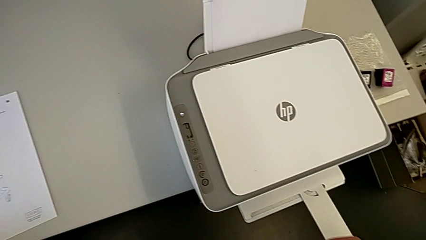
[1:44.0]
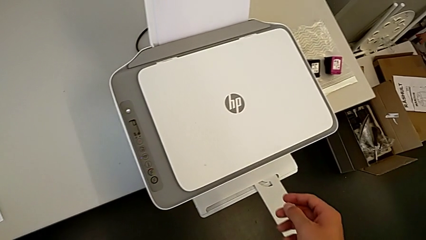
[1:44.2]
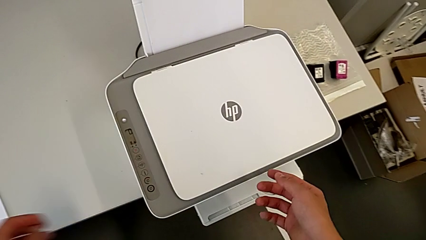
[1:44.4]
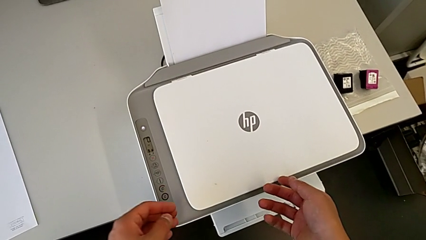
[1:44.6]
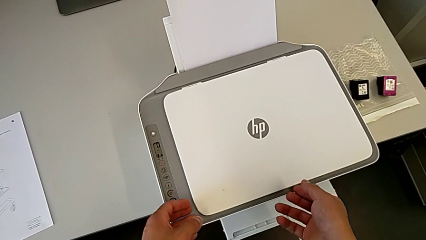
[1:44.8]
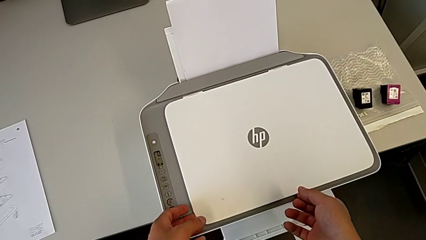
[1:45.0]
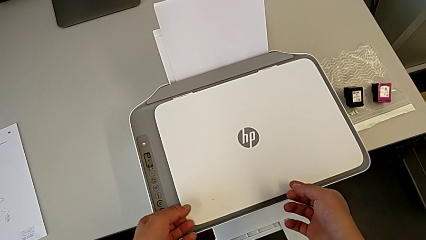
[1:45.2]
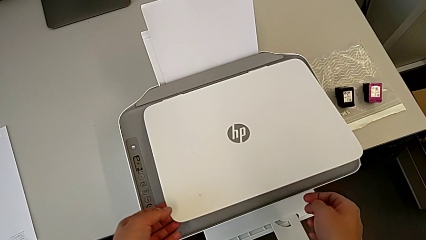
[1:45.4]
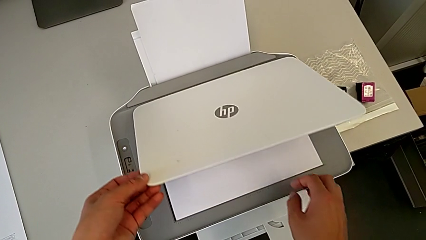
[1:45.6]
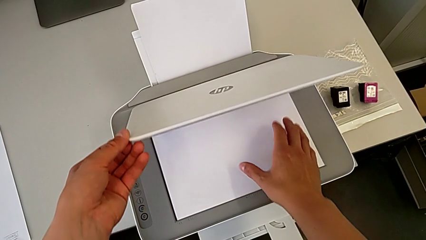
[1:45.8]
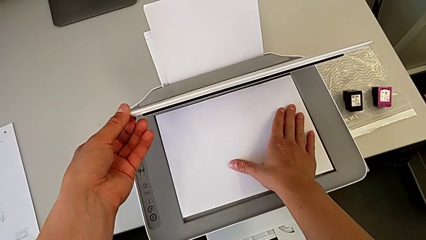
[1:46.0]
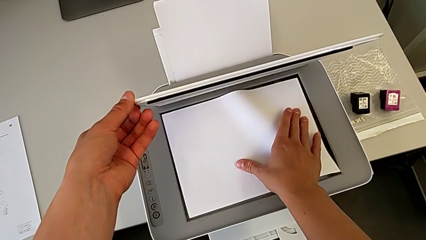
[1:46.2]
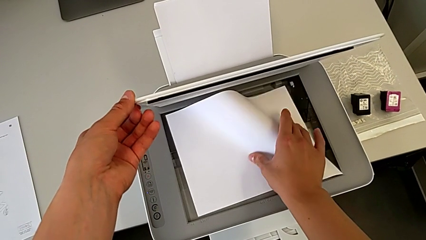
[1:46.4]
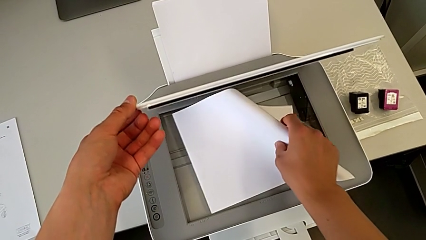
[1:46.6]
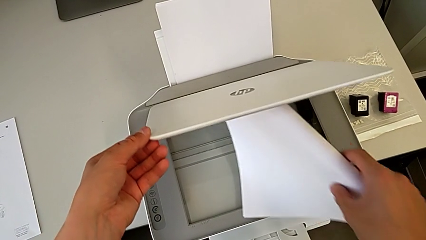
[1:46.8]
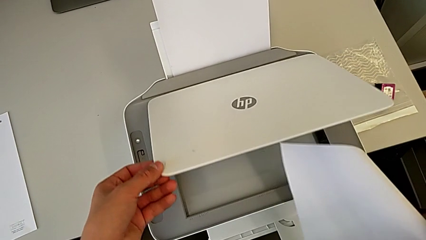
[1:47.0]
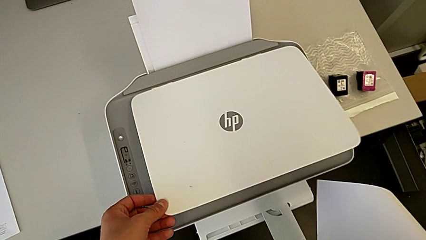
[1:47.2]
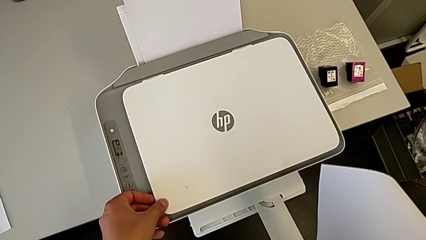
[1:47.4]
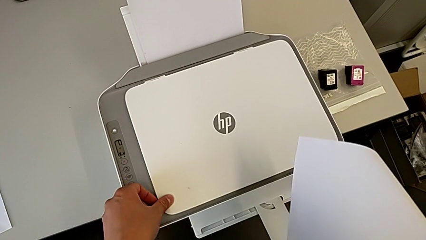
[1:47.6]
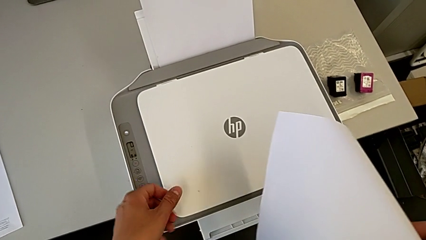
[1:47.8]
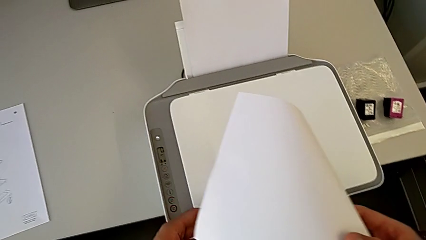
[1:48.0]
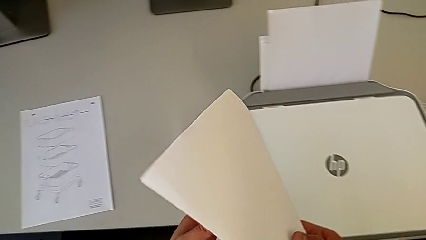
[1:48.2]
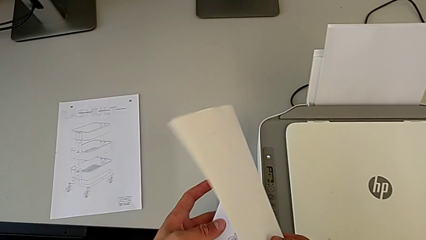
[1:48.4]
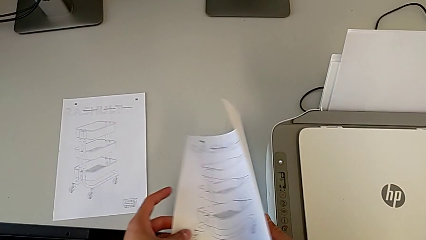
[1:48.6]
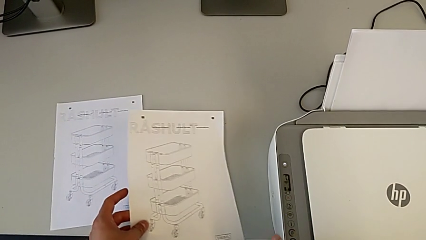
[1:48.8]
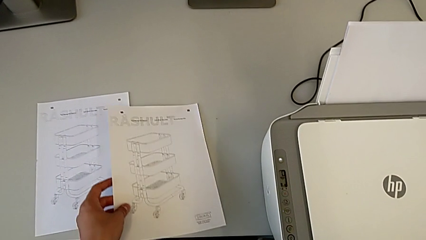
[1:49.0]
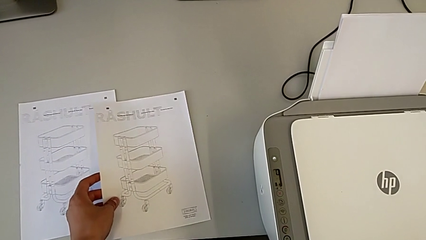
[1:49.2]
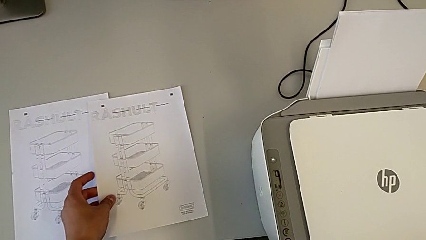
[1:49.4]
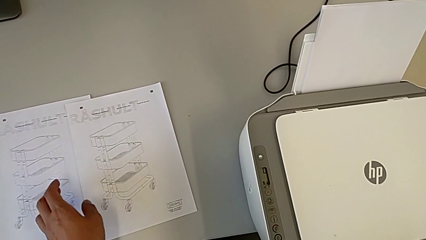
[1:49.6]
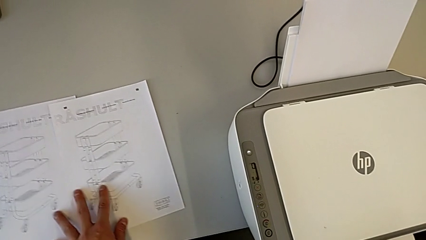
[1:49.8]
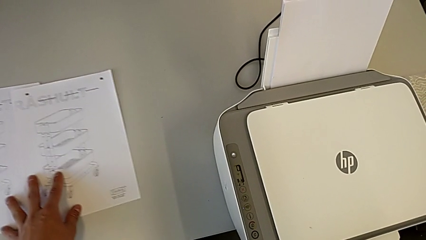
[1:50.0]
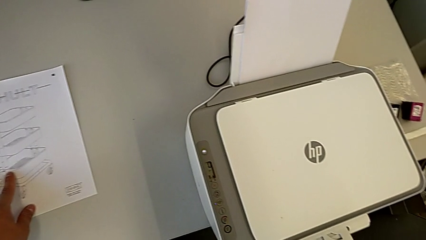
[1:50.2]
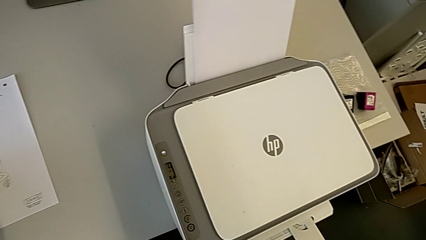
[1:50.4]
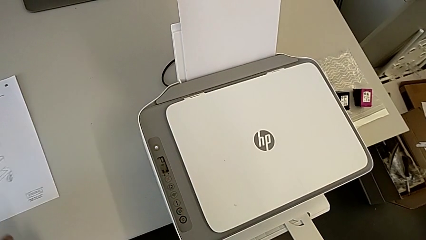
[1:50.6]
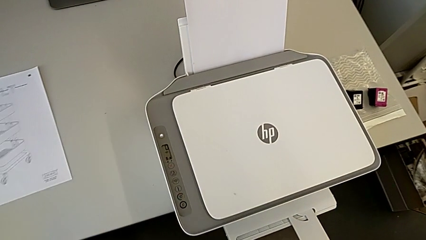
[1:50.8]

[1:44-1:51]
The camera wearer removes the paper from the printer. They withdraw the paper stack.

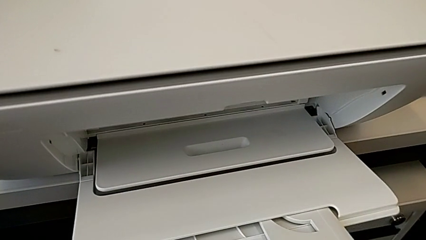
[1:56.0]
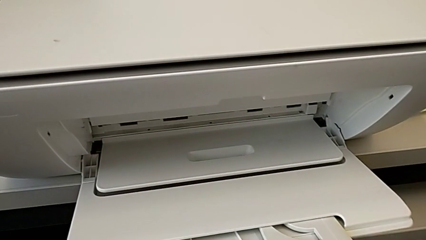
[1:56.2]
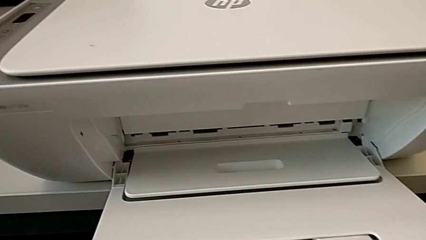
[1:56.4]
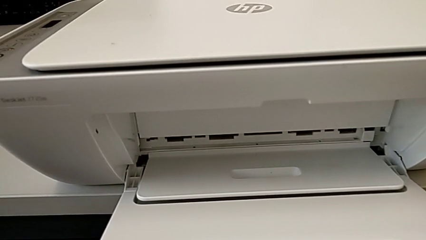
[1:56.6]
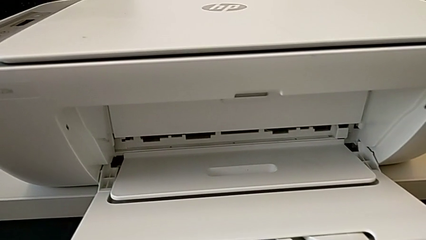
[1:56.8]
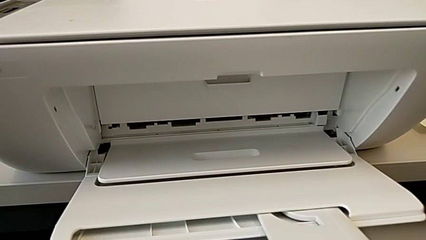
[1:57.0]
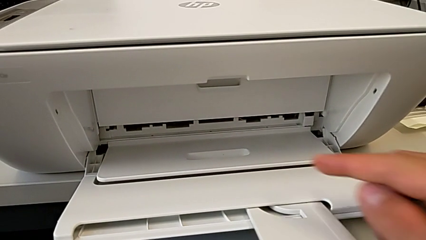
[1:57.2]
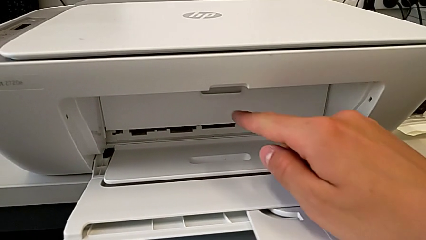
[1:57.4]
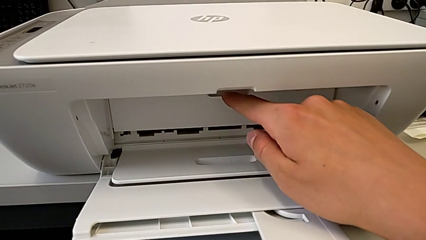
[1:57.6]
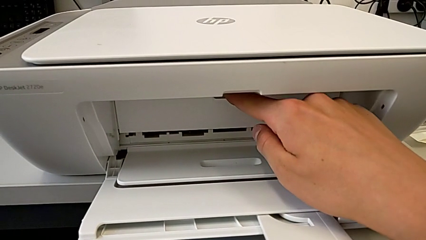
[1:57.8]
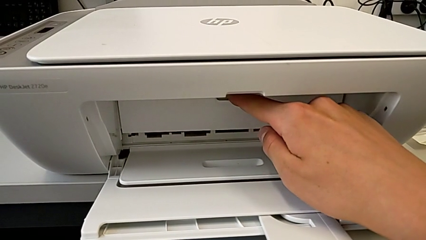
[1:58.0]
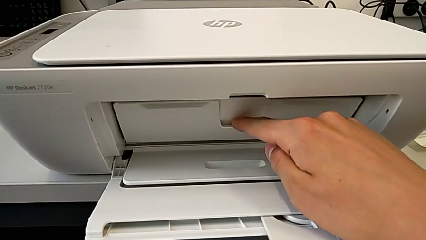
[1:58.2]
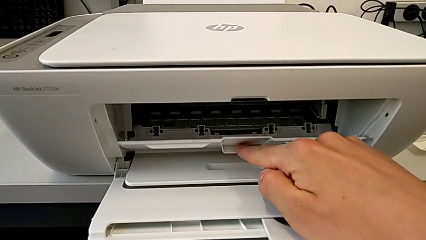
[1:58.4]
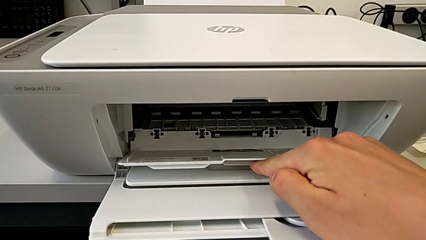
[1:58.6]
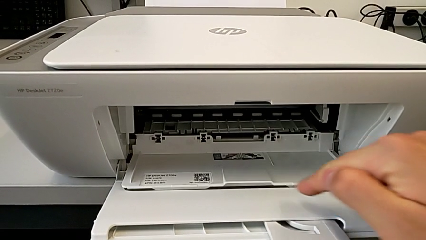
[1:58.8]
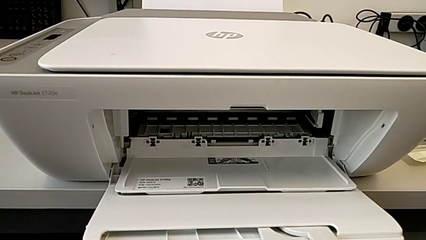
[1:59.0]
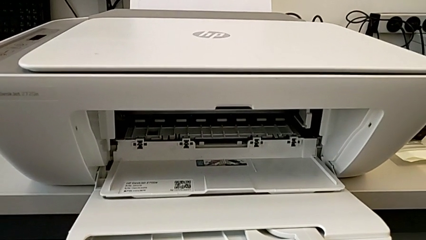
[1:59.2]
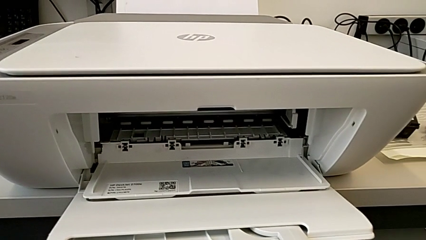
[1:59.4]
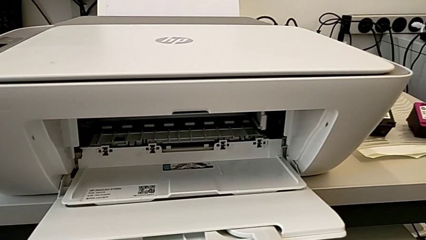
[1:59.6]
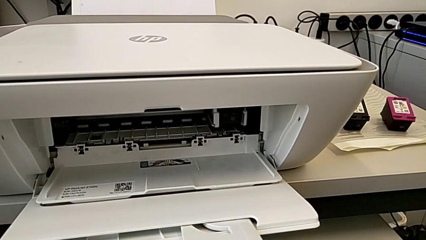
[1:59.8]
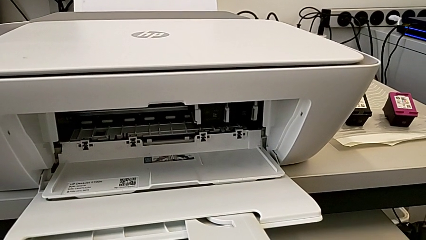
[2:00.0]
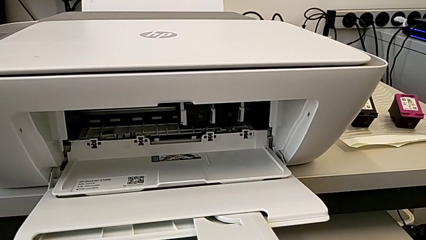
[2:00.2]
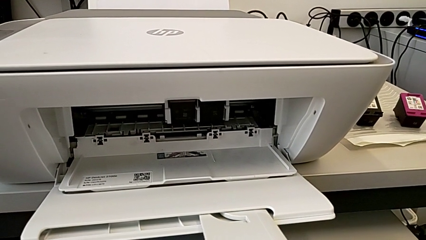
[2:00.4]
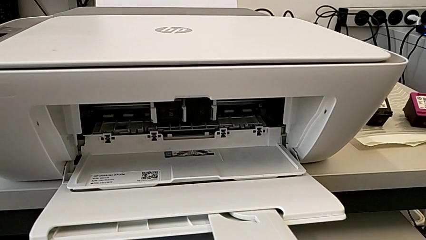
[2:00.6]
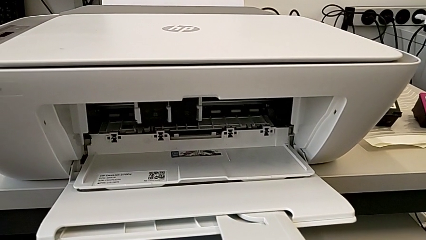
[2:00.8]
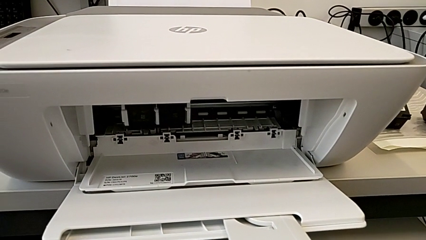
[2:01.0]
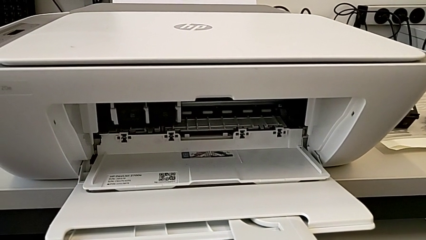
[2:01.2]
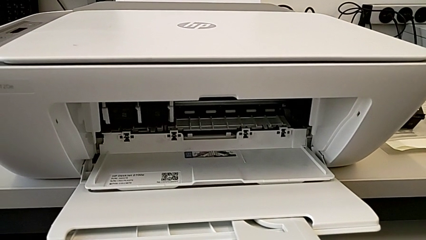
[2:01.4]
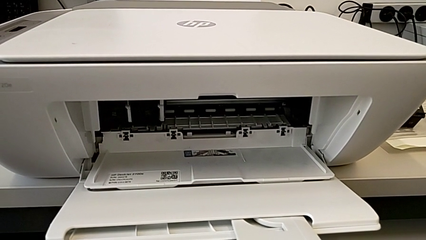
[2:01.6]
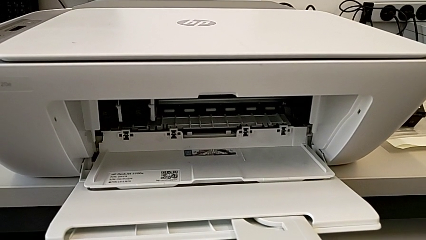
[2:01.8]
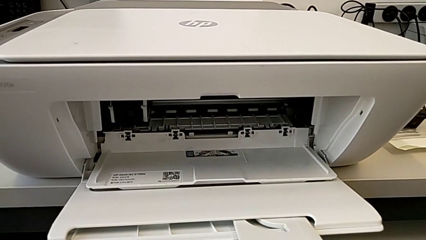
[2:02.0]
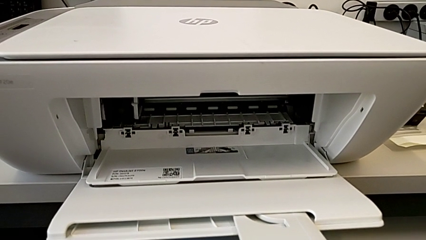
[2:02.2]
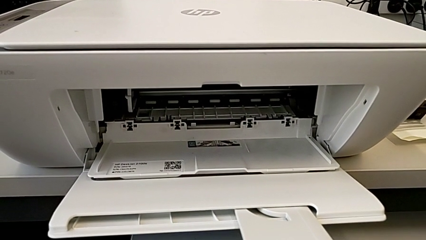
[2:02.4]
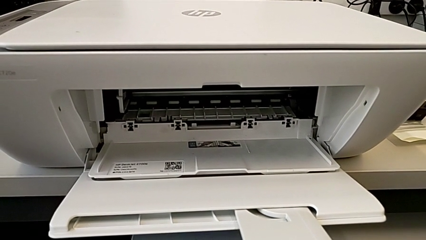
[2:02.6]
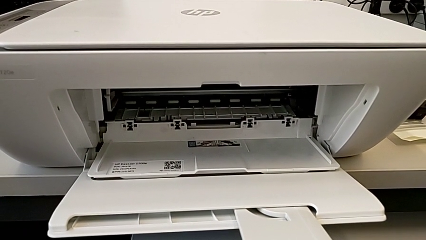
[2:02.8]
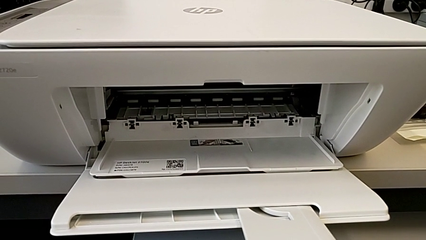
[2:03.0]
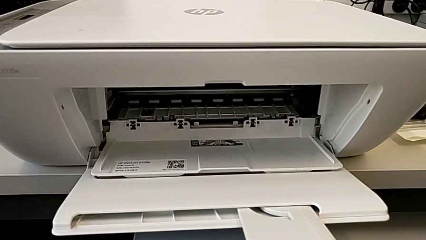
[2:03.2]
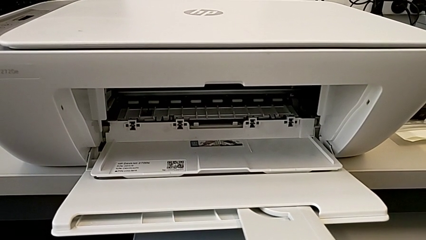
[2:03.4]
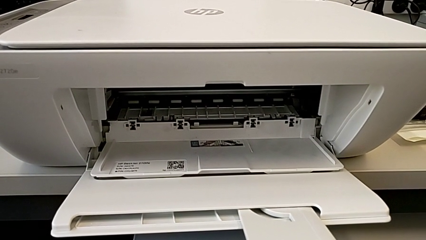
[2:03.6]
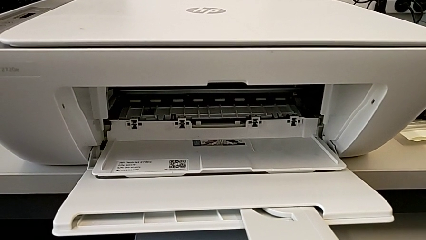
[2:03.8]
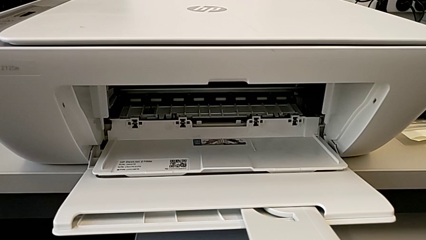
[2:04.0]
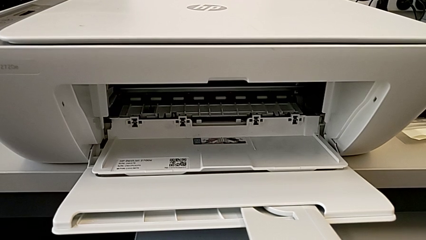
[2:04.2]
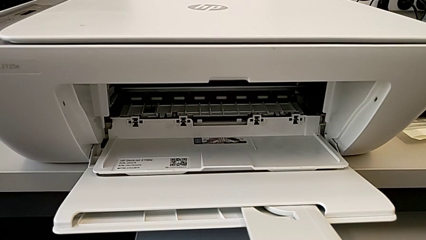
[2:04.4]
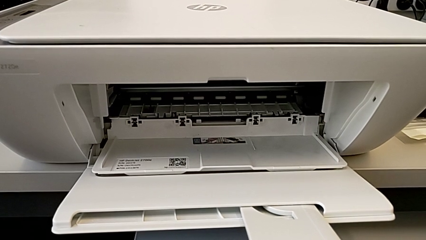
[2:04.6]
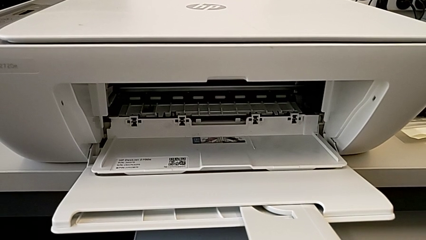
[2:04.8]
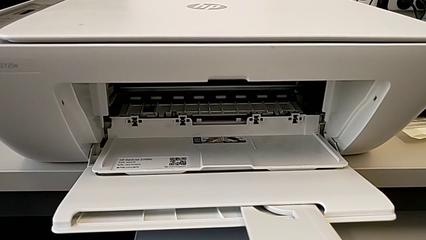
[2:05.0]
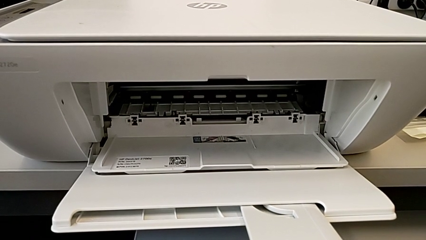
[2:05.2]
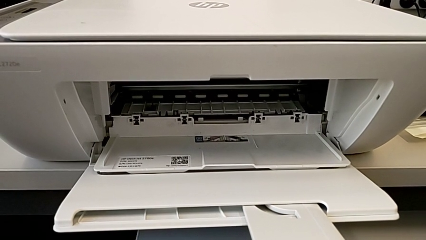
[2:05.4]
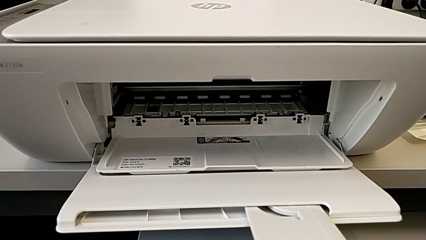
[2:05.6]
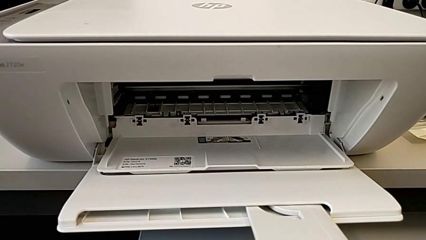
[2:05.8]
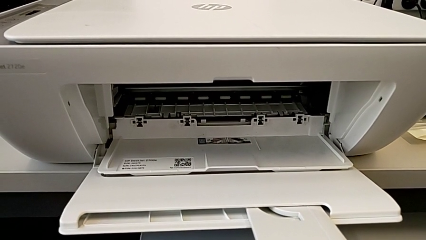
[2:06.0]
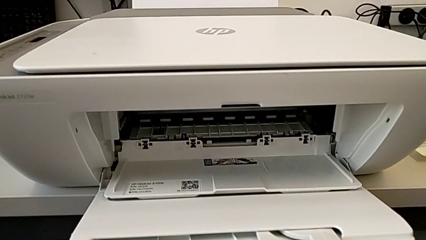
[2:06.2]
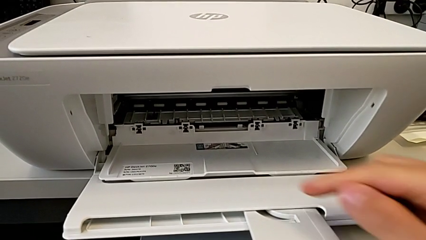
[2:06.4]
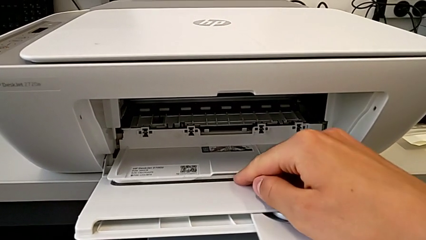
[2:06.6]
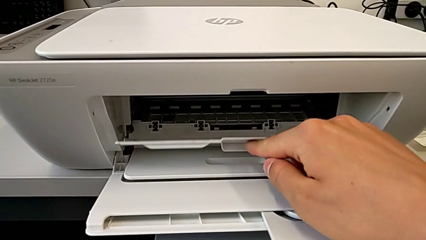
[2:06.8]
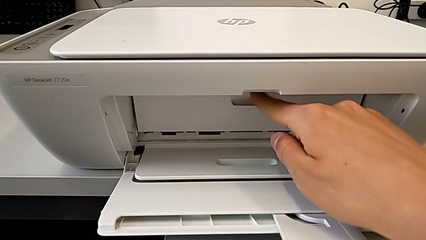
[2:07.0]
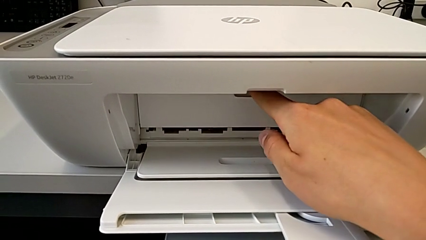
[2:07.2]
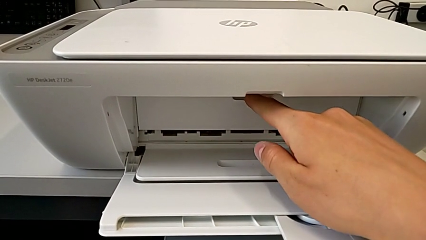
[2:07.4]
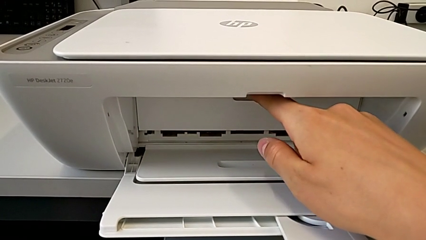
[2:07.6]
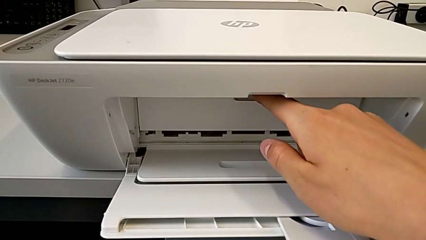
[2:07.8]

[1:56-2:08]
The camera wearer is opening the gate of the cartridges. They keep opening the cartridge gate and close it.
